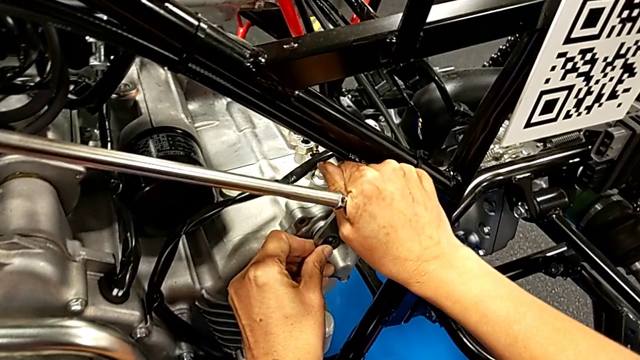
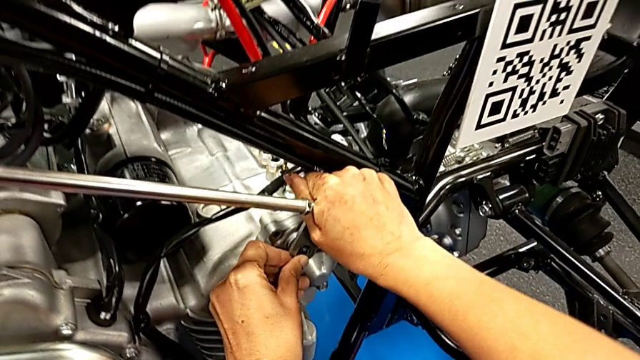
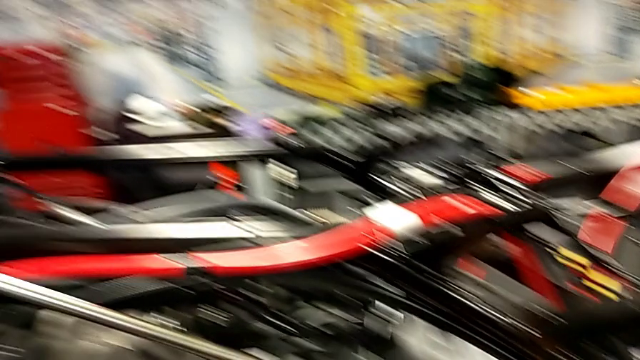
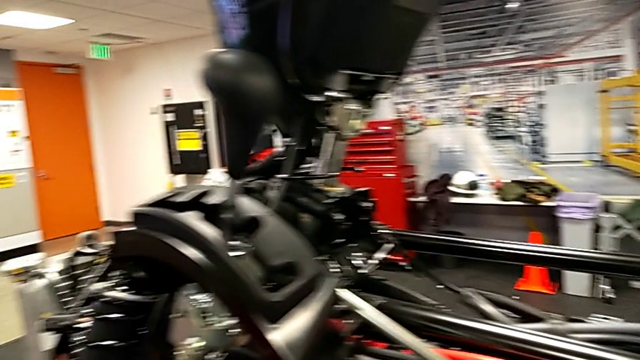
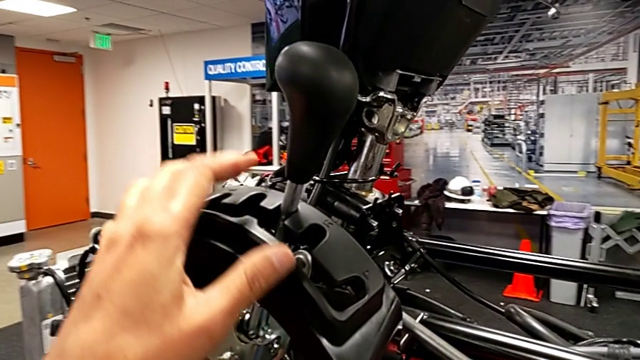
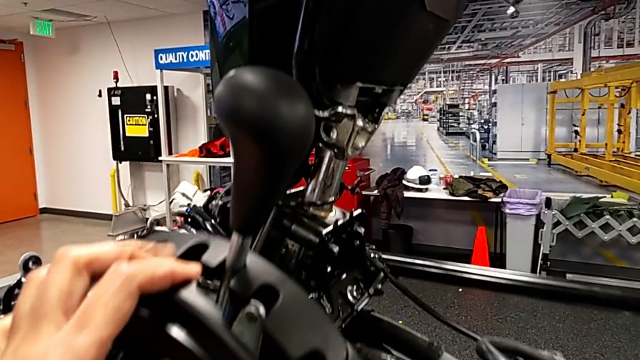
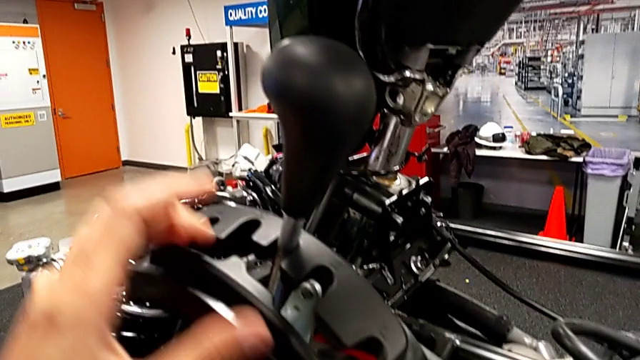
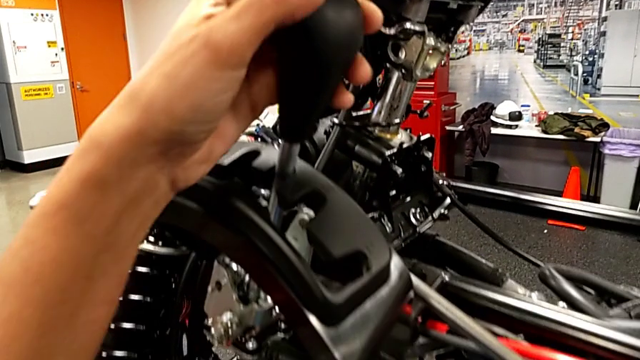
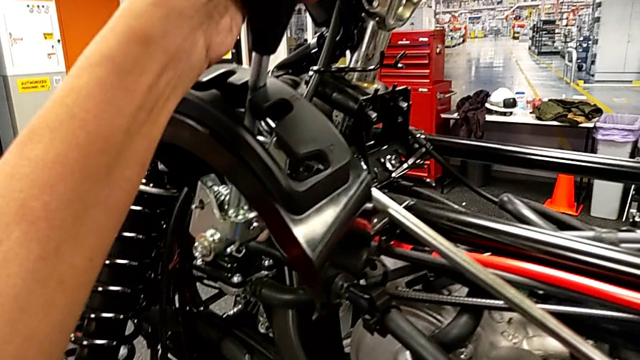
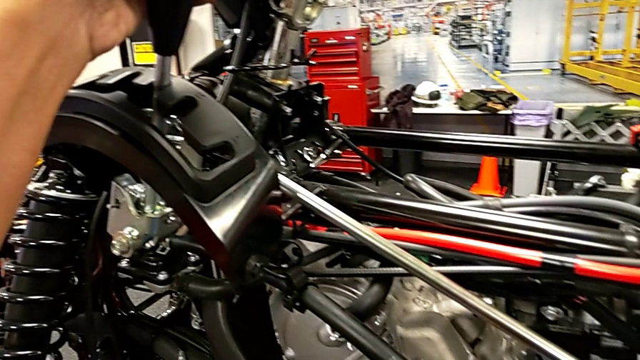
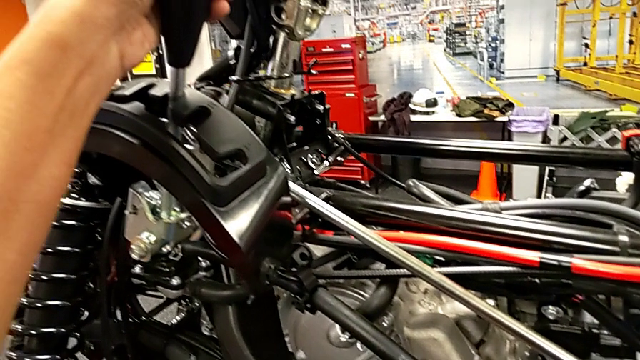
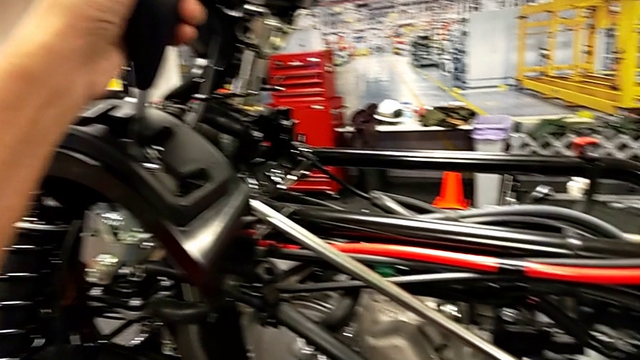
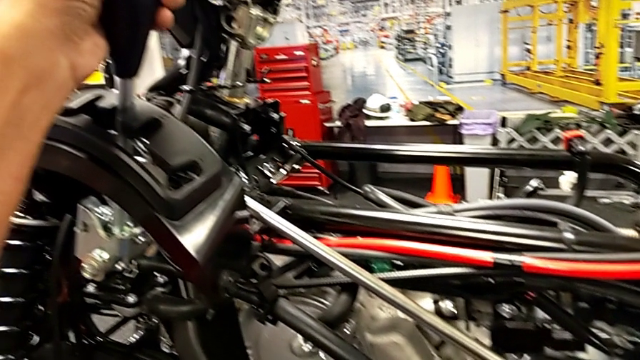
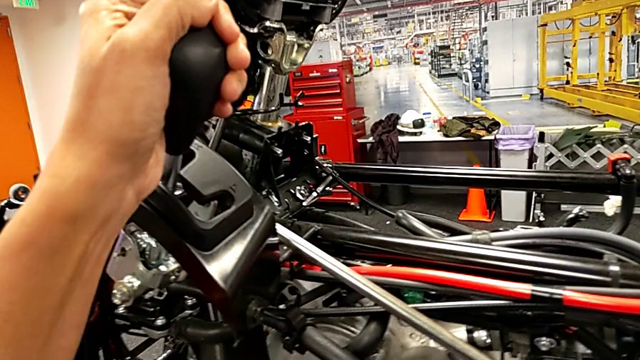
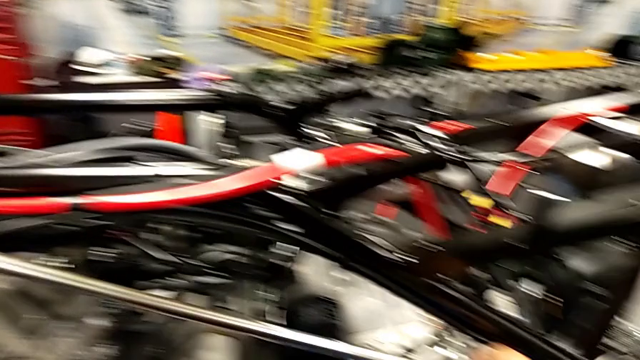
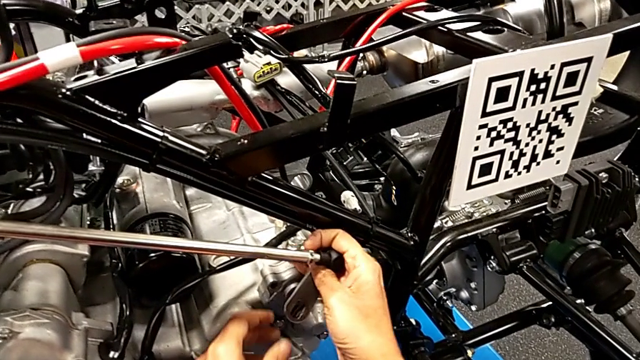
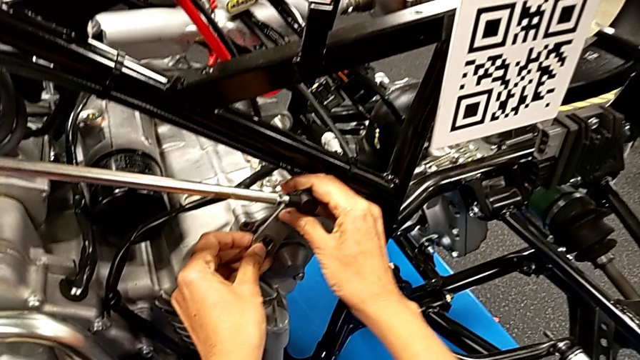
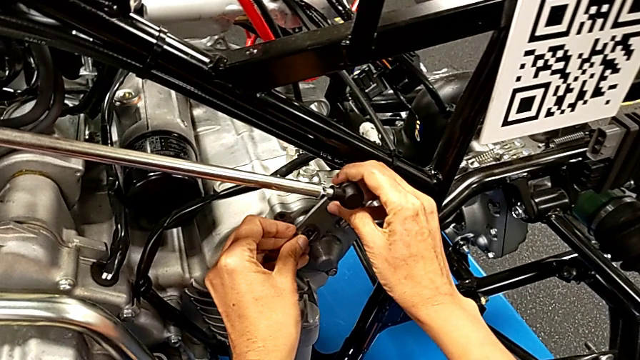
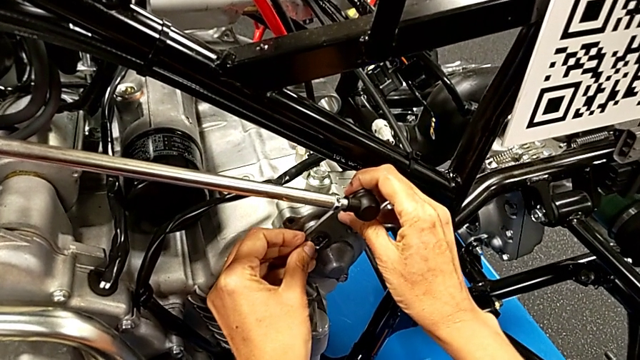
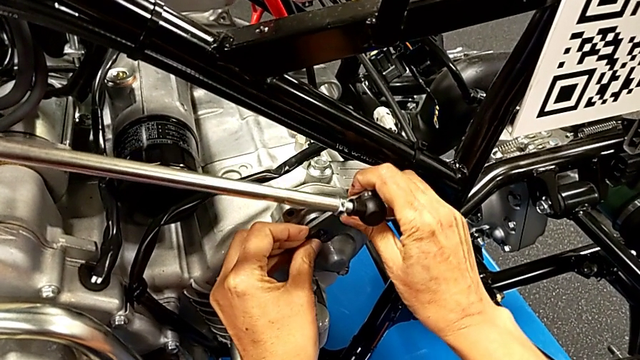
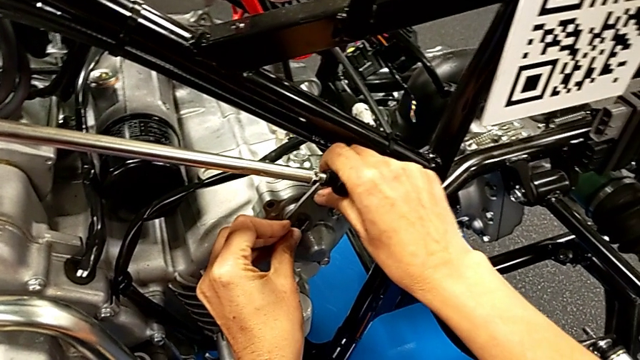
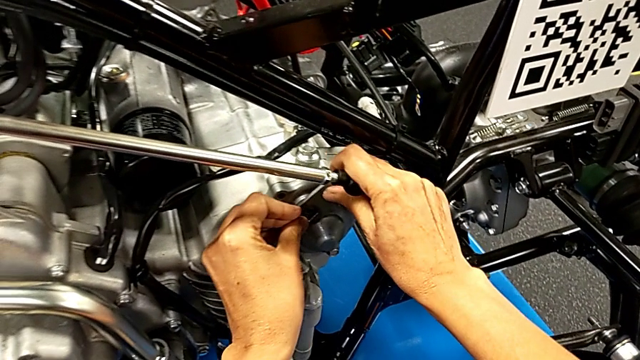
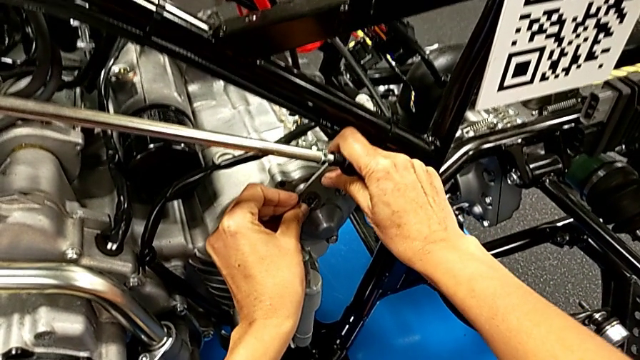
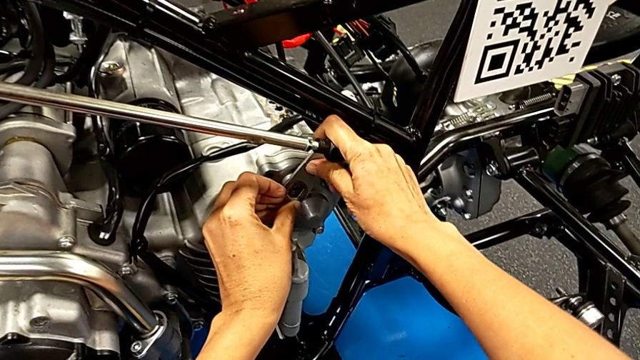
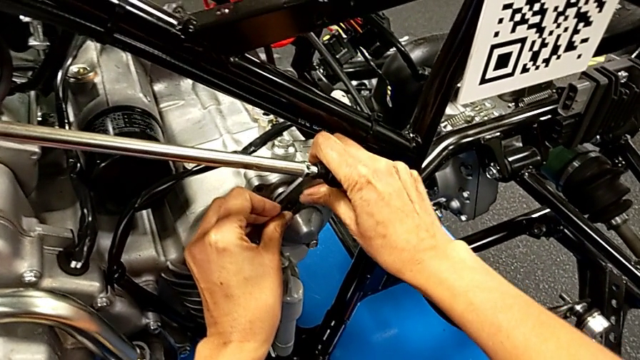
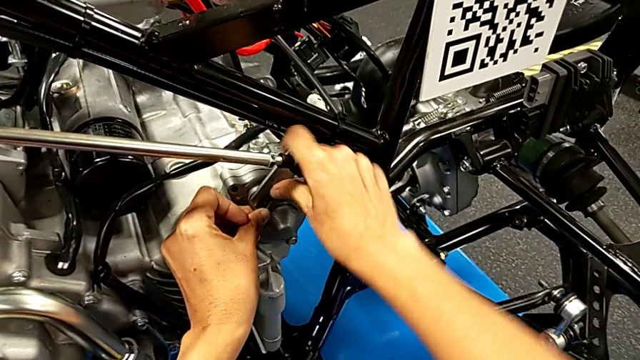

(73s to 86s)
The camera wearer is attaching their arm to the peg. They inspect the lever, grab it with the left hand, shift it with the left hand and insert the shift arm with the right hand.

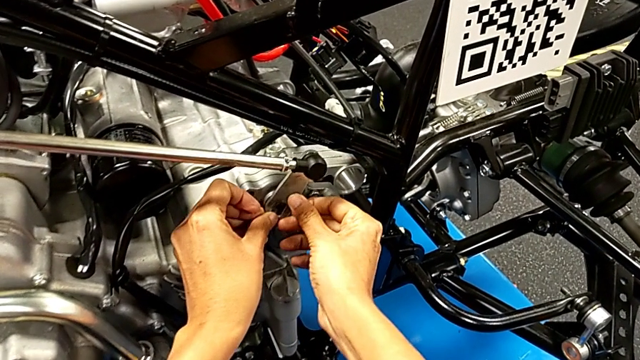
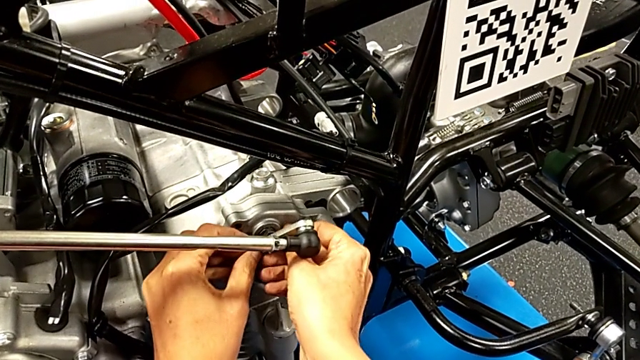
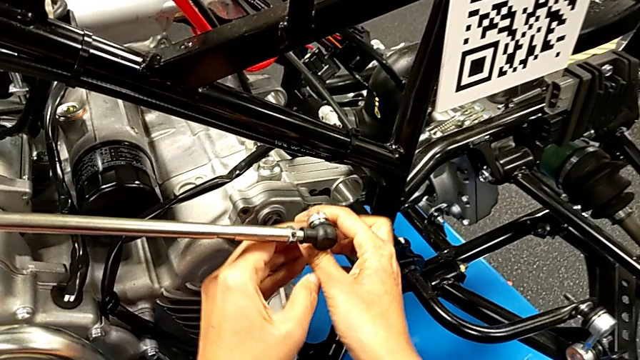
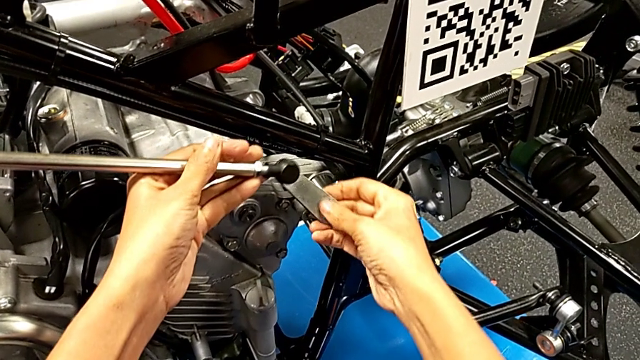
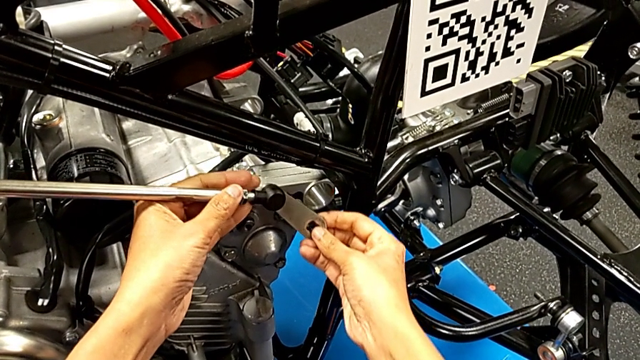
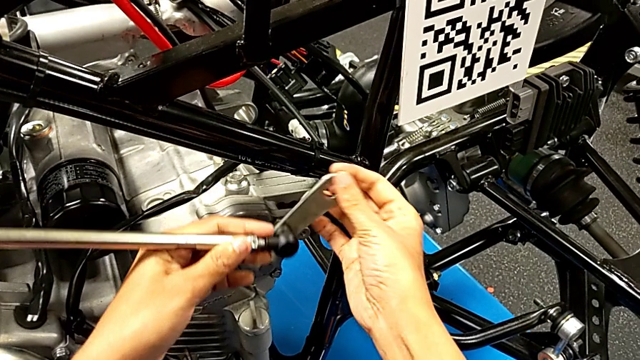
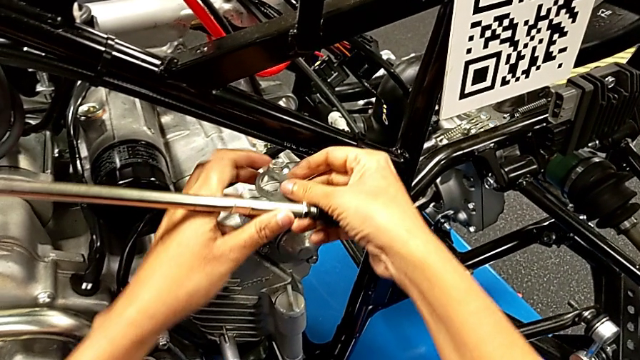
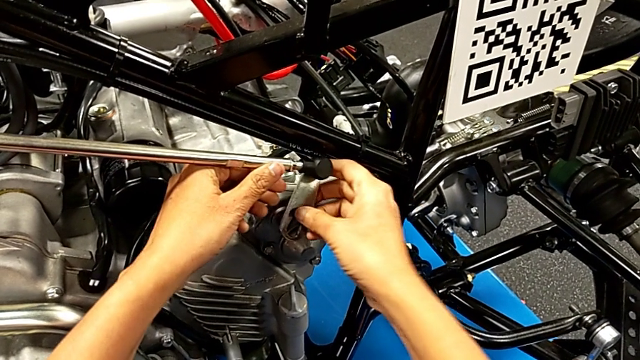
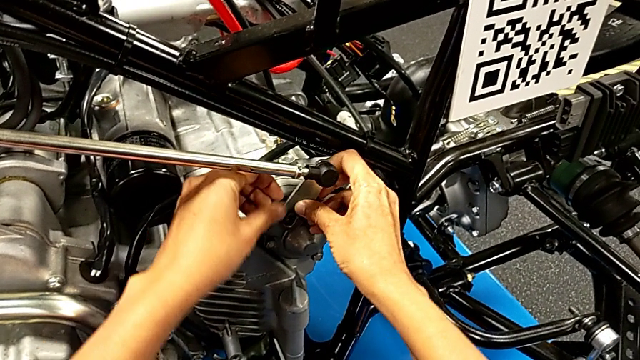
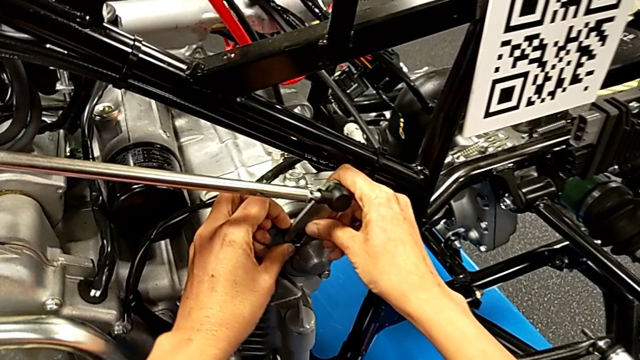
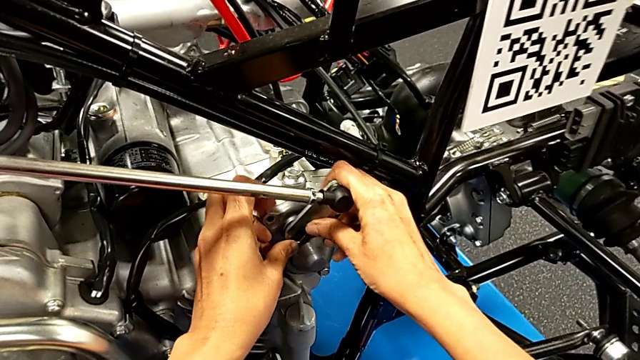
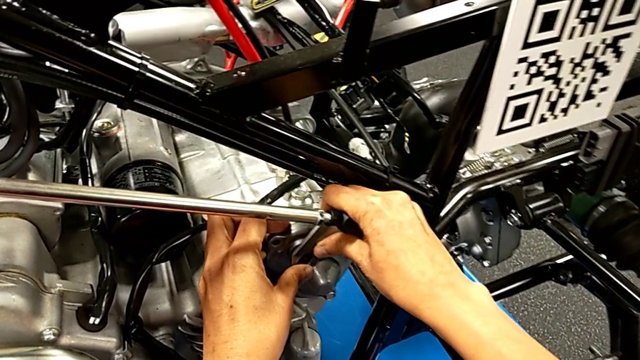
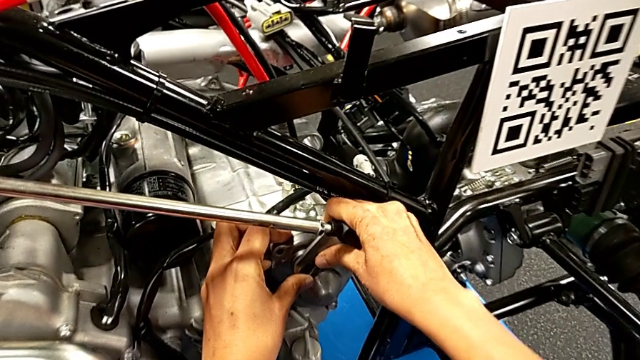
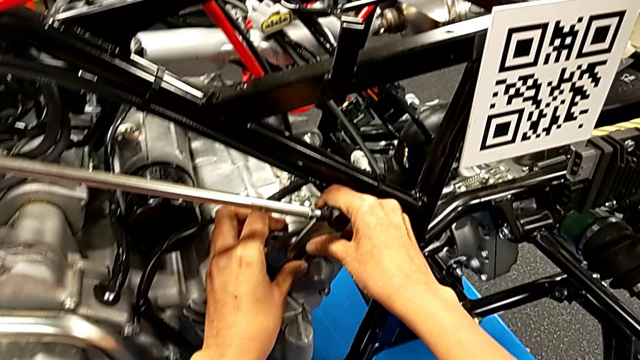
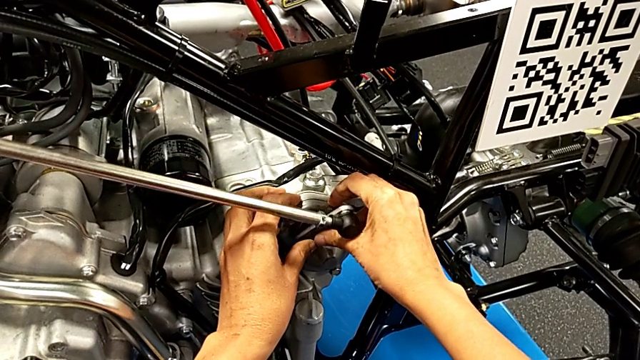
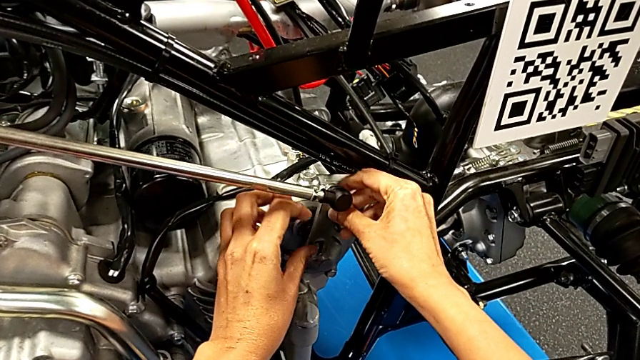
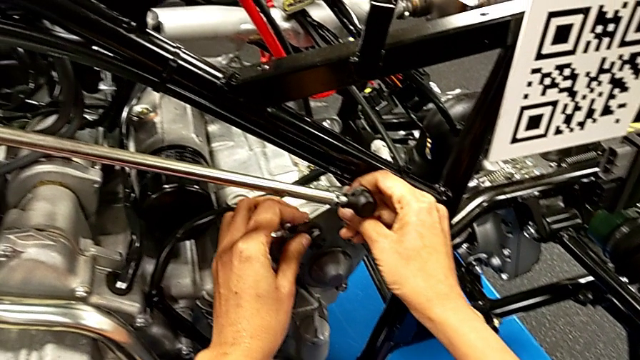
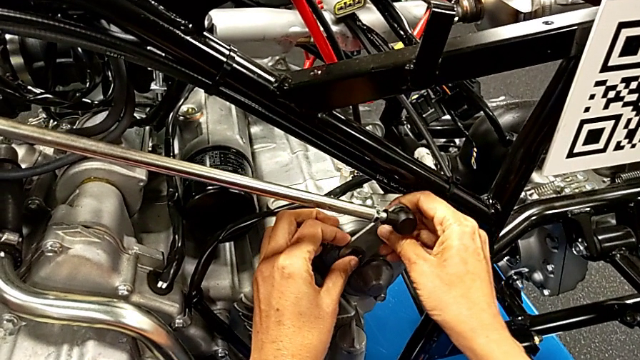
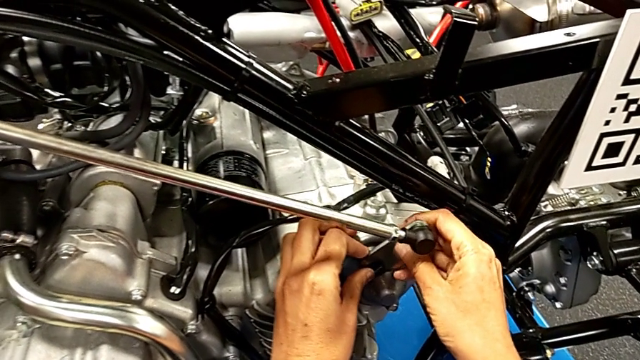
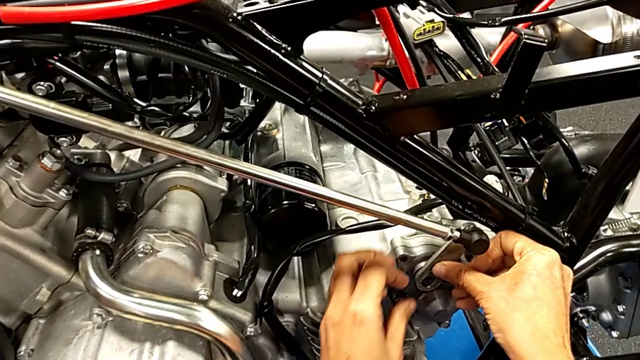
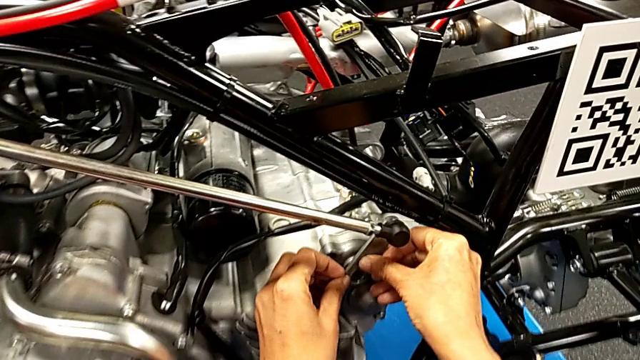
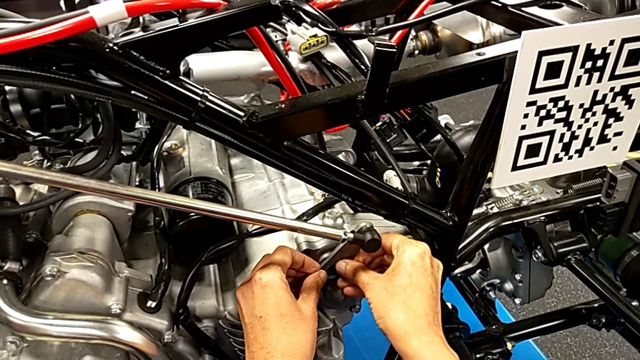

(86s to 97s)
The camera wearer is attaching their arm to the peg. They withdraw the shift arm with the right hand, rotate the small shift arm and insert the shift arm with the right hand.
